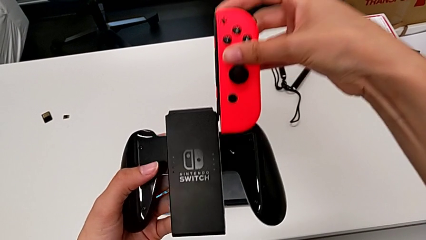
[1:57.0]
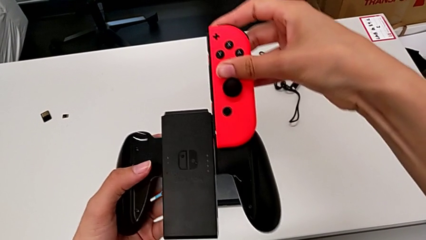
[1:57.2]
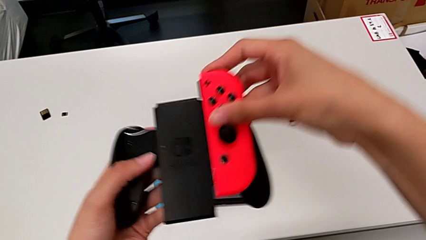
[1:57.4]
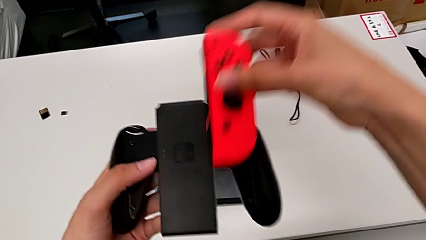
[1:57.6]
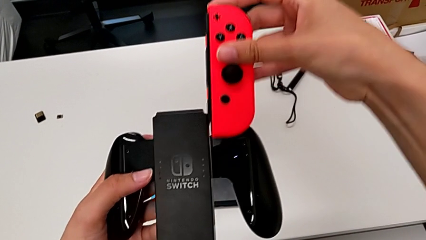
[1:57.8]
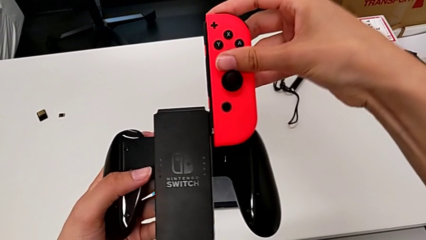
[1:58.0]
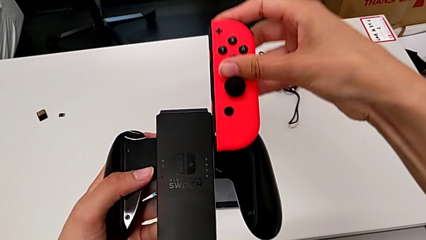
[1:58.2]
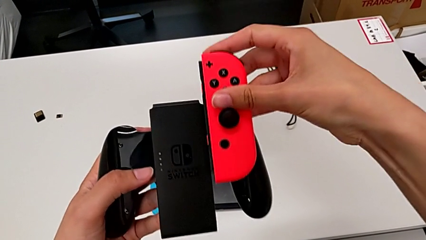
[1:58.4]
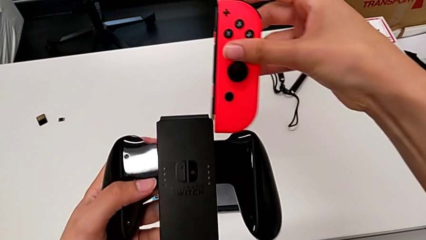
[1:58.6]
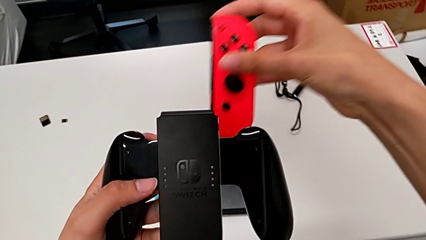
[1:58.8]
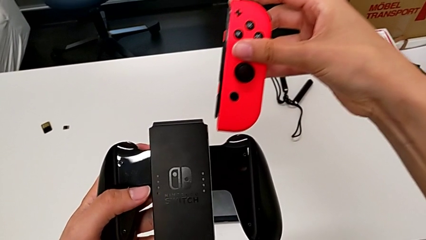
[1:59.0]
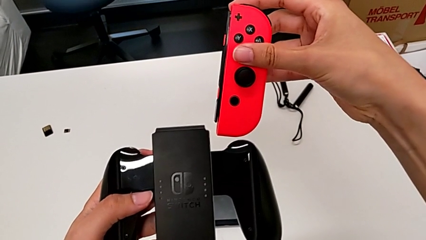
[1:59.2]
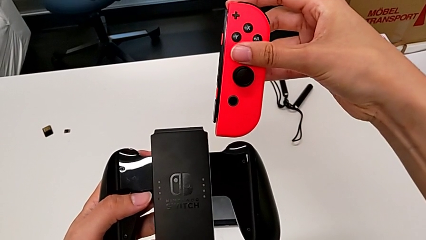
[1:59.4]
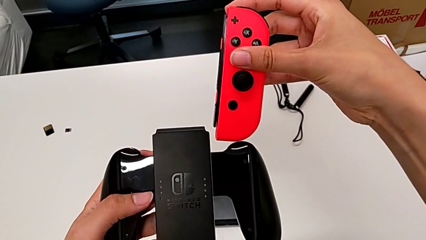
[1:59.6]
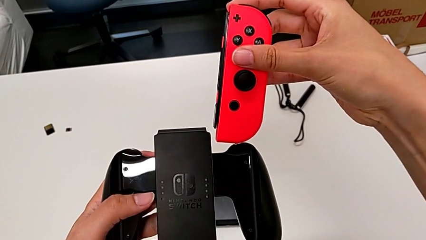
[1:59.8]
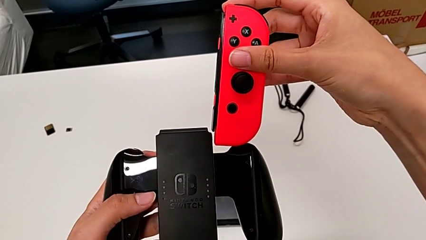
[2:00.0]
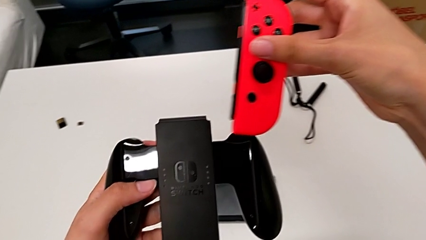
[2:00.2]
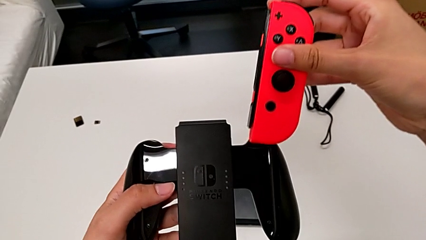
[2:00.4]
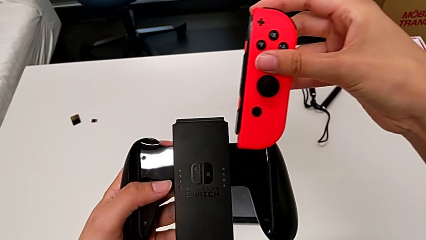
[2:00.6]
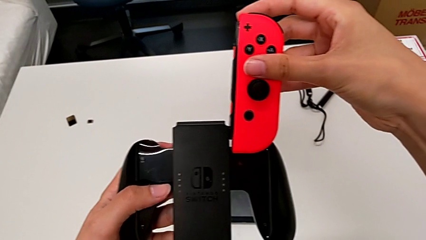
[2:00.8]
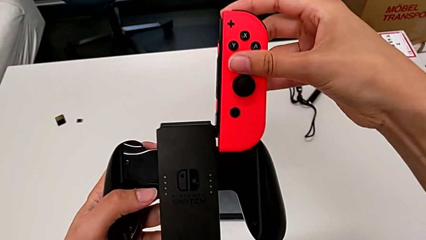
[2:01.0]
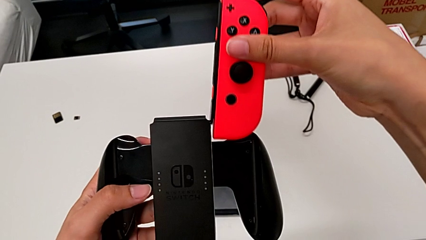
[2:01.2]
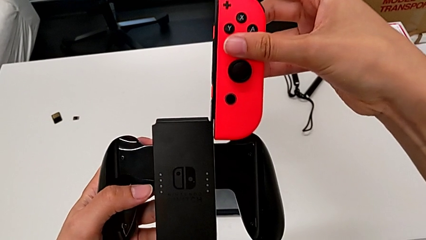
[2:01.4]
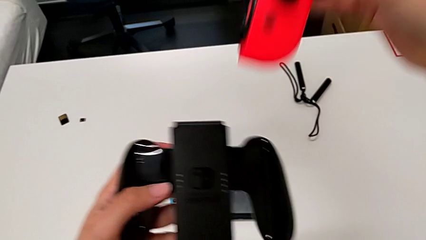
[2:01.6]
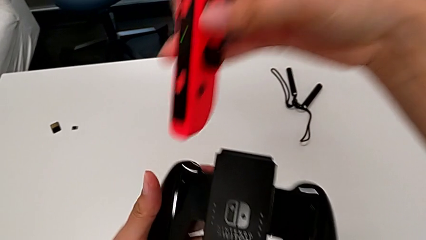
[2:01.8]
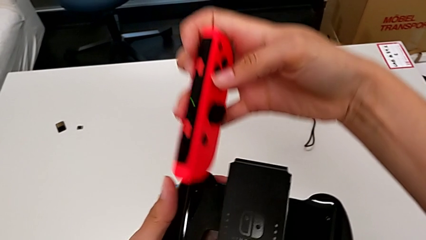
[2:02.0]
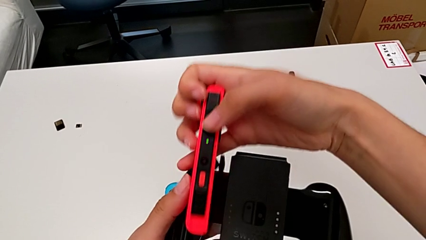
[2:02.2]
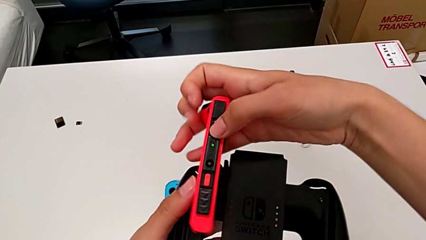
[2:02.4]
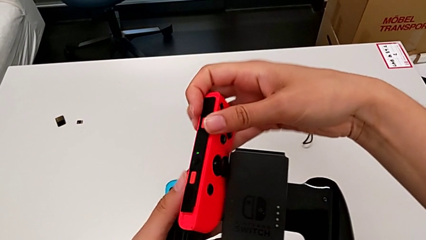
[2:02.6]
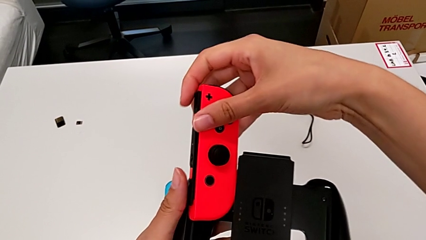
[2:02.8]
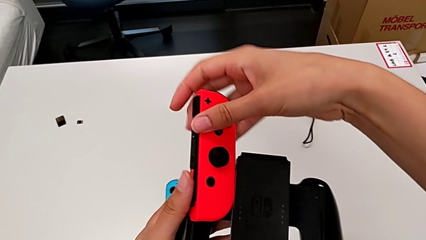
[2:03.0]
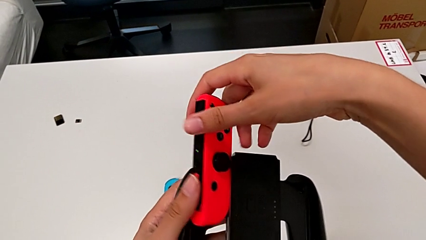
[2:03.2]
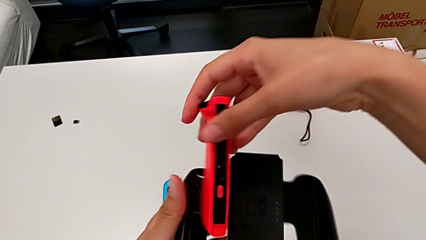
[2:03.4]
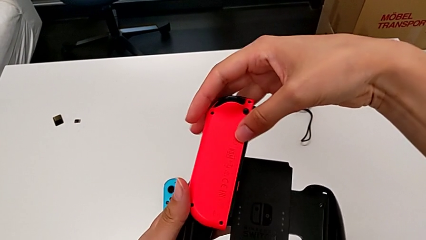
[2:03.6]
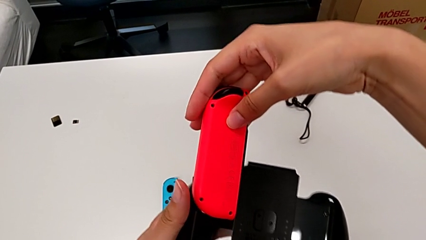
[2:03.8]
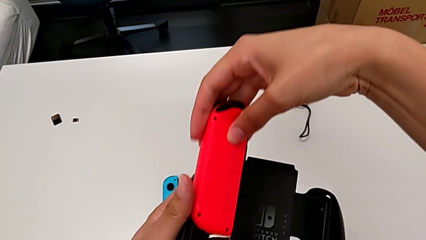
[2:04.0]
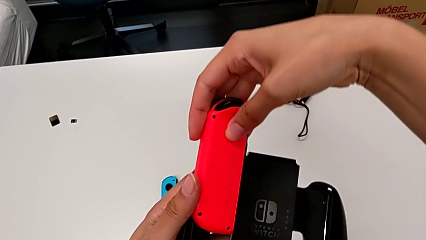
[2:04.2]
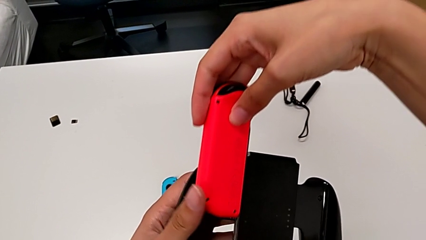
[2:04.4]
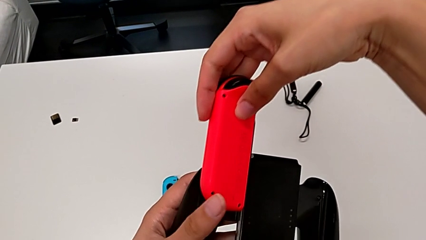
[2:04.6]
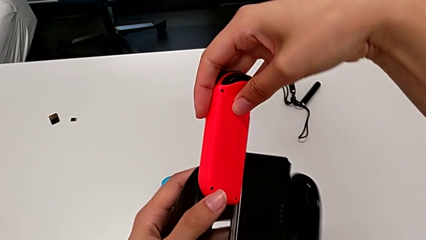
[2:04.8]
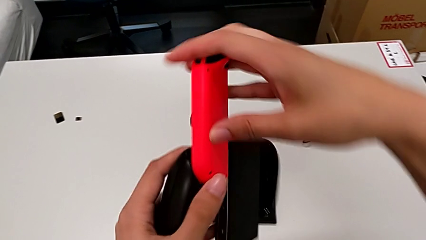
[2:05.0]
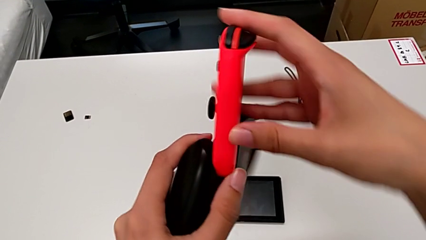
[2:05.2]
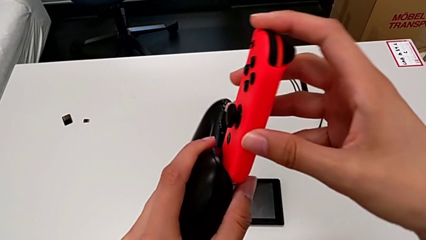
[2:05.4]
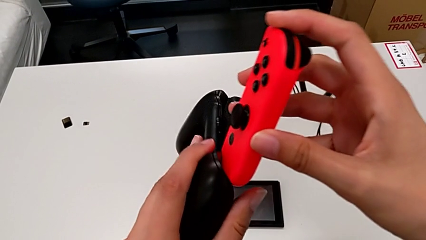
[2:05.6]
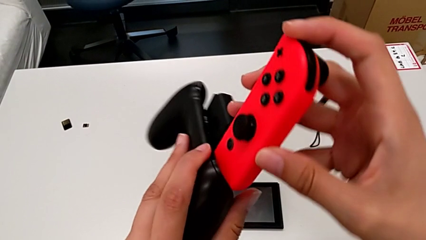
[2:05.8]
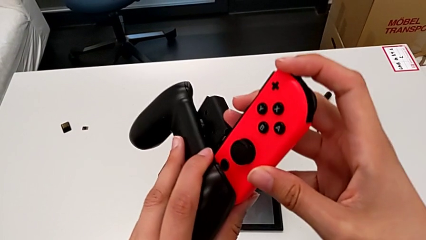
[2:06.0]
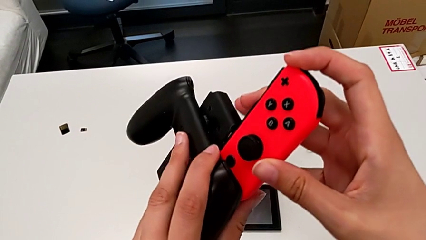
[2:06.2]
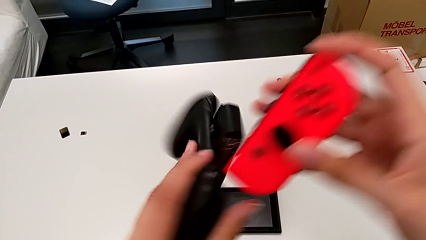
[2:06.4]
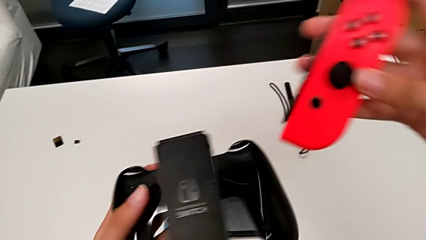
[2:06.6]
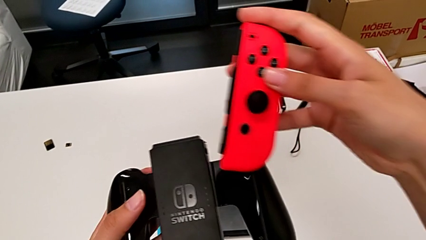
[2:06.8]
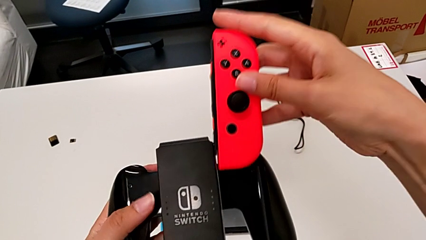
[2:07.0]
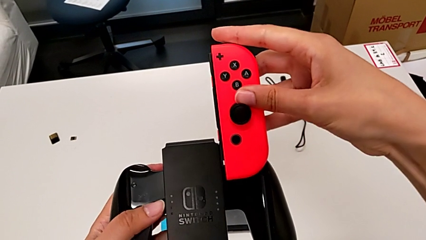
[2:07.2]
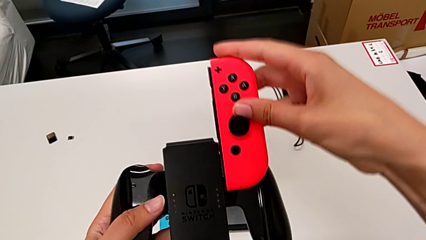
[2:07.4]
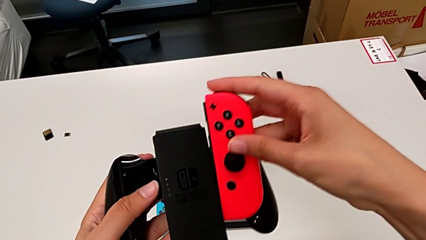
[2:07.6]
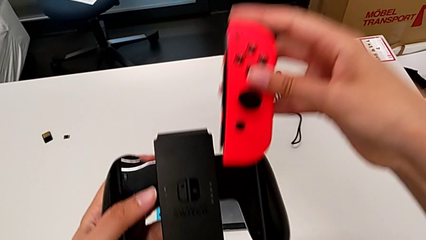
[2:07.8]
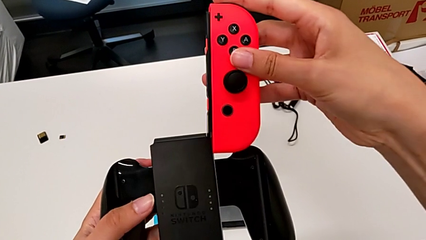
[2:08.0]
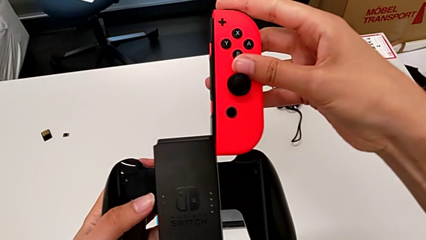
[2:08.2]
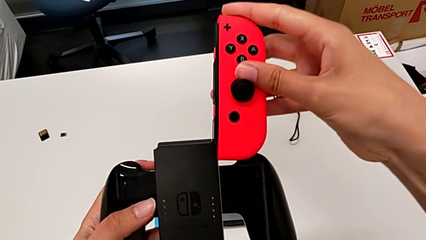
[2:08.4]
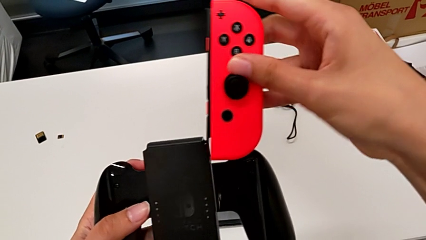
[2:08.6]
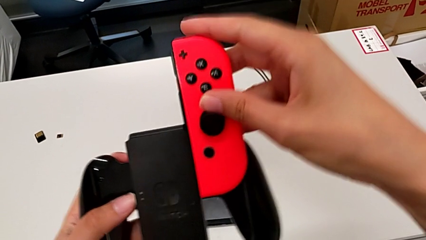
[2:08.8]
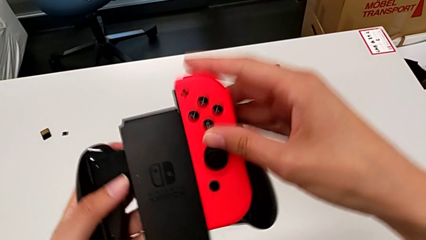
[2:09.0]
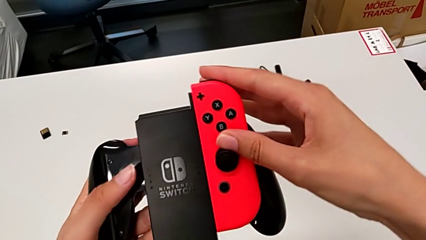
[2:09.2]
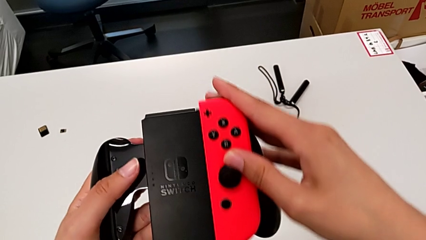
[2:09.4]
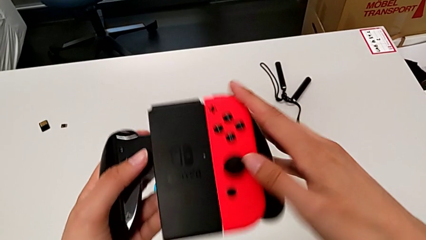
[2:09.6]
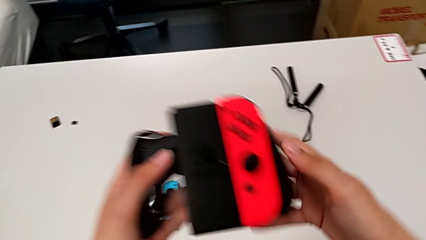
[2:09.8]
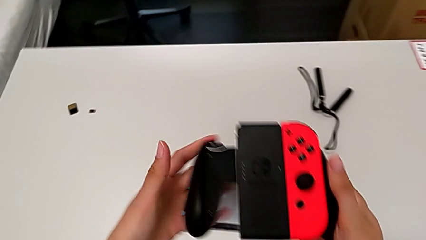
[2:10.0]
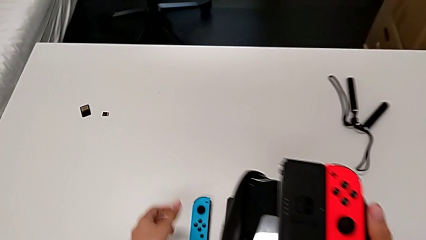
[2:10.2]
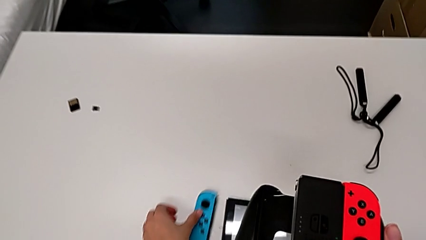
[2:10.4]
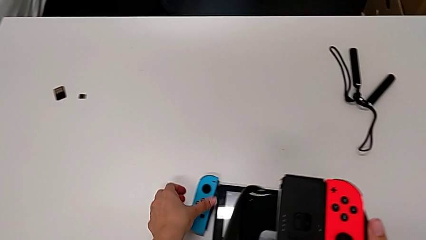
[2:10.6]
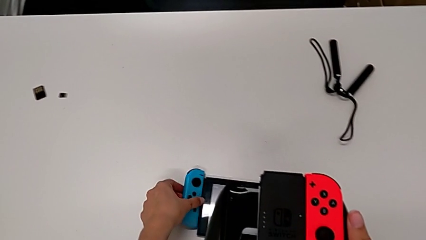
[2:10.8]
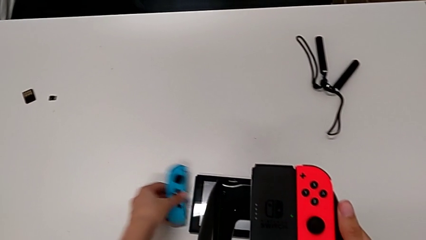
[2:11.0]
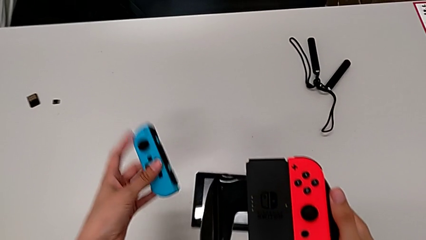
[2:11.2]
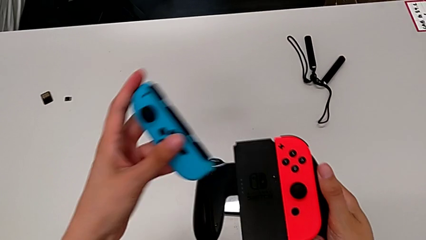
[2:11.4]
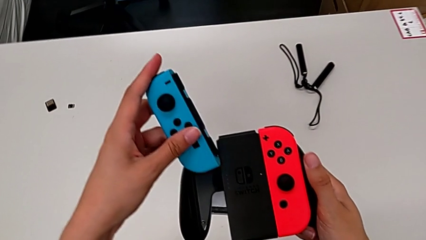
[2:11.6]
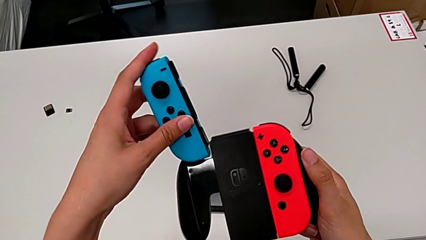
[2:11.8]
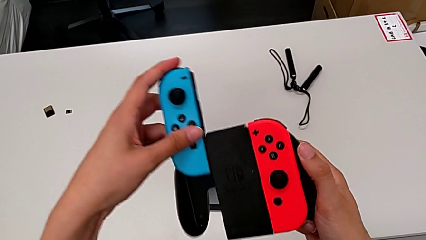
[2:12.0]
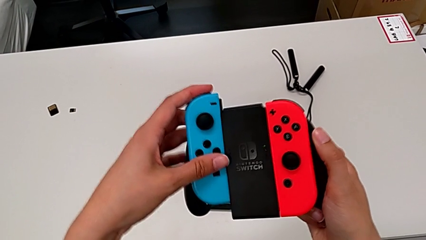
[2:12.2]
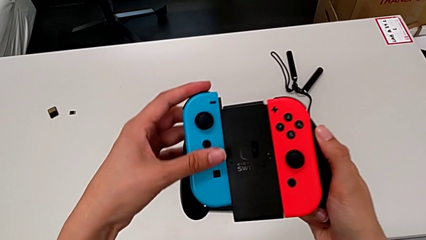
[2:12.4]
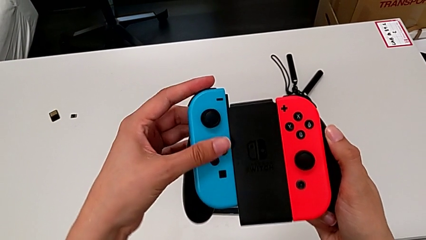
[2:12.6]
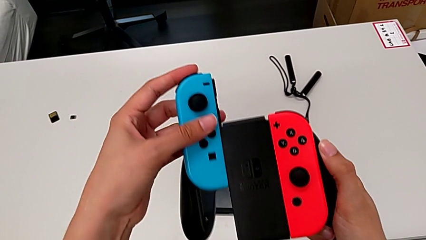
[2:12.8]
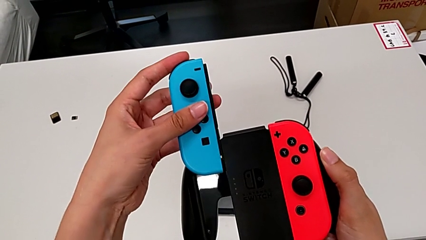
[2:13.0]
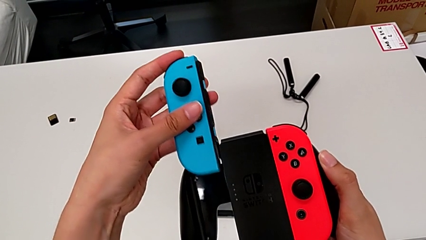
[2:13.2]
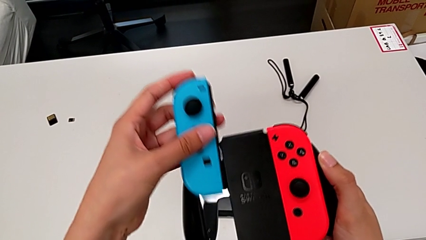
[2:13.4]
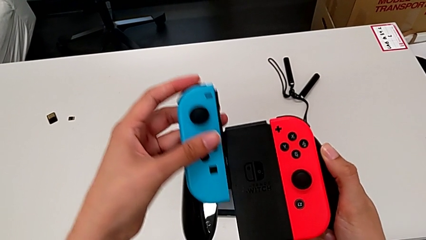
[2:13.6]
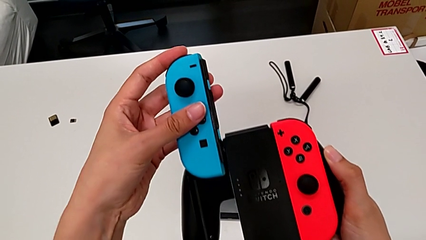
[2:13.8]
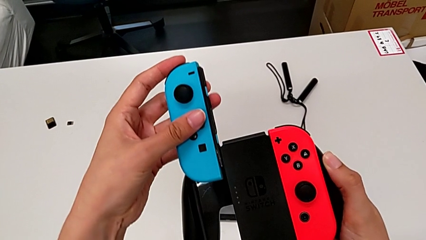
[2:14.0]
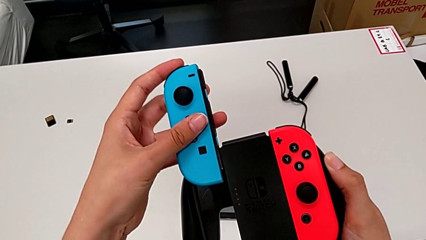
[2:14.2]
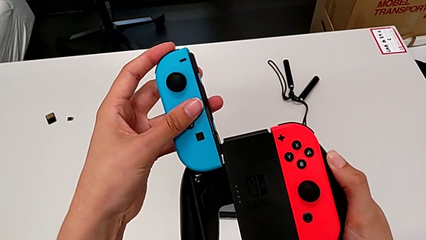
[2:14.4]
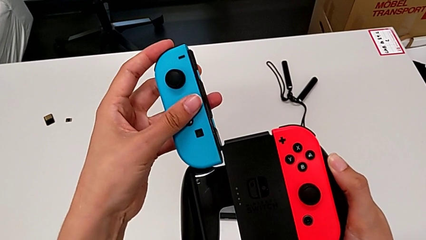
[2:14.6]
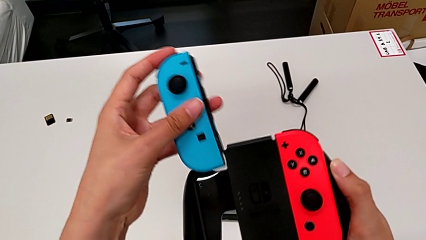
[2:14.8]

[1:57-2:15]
The camera wearer is inserting the controllers into the Joy-Con comfort grip. They insert the red Joy-Con controller, failing to align them properly so they don't unite in the end. They rotate it and align it, failing to do it properly. They align it again and insert it, failing to align them properly so they don't unite in the end. They insert it, grab the blue Joy-Con controller, lift it and insert it, failing to align them properly so they don't unite in the end.
